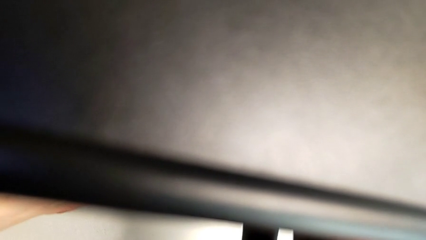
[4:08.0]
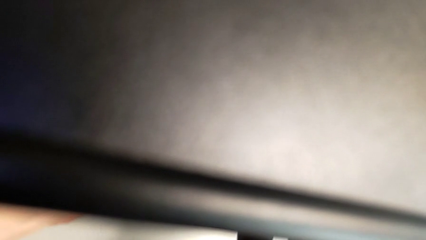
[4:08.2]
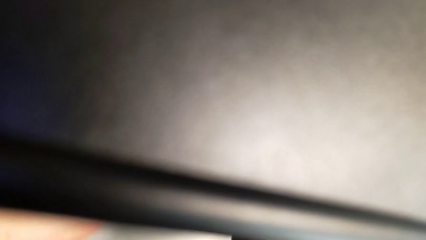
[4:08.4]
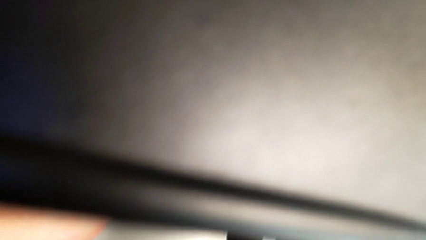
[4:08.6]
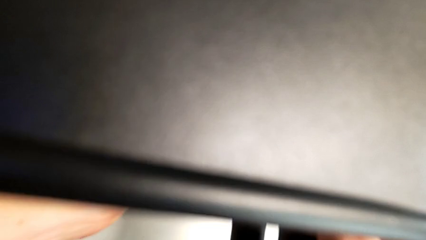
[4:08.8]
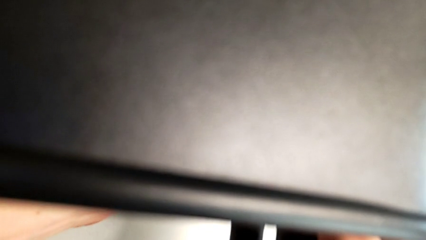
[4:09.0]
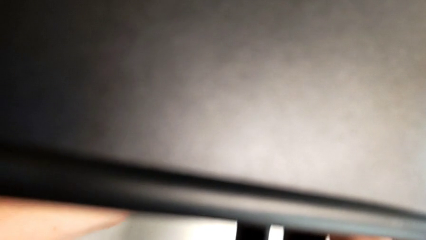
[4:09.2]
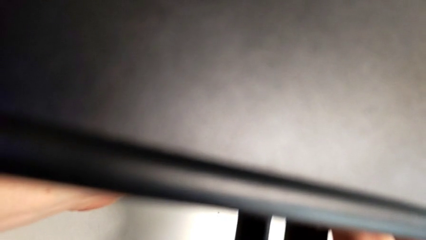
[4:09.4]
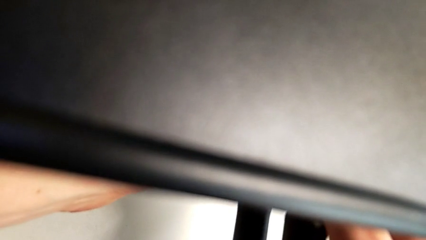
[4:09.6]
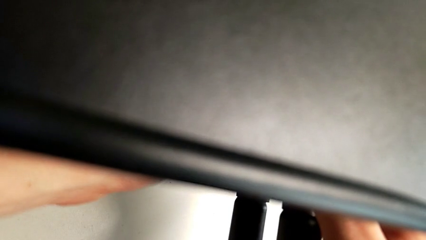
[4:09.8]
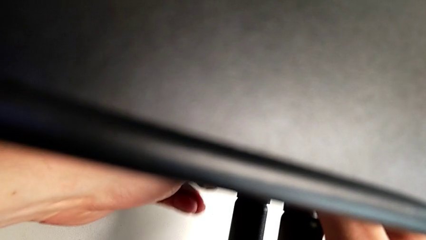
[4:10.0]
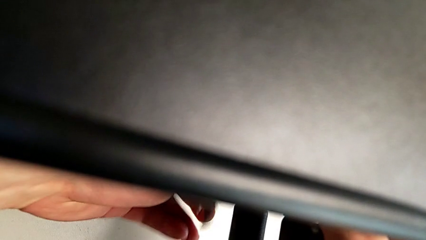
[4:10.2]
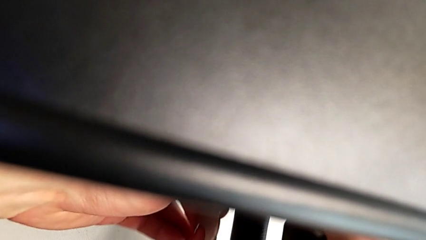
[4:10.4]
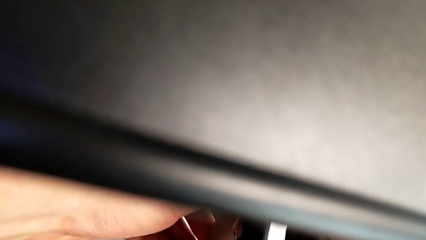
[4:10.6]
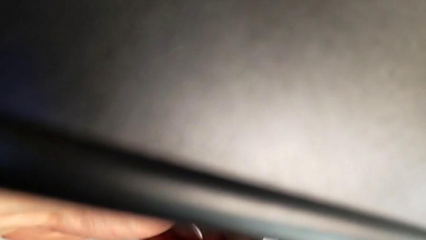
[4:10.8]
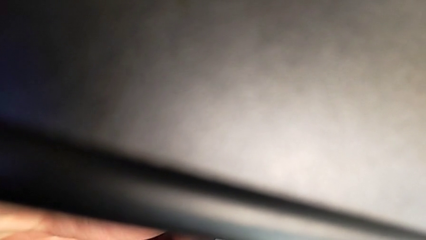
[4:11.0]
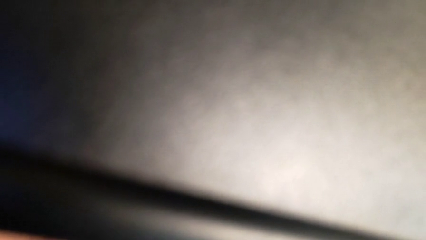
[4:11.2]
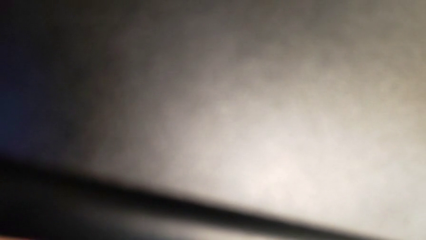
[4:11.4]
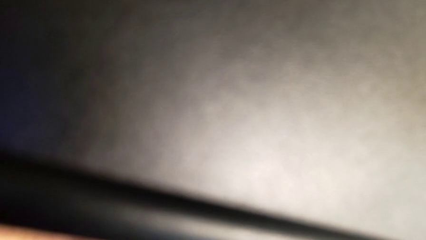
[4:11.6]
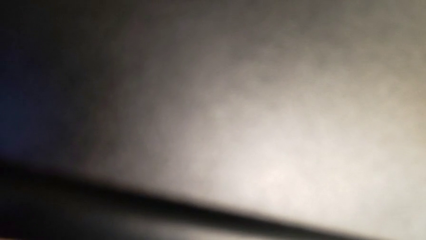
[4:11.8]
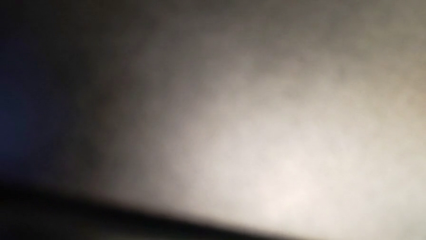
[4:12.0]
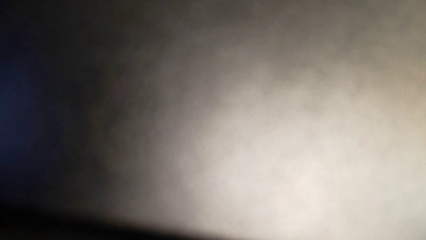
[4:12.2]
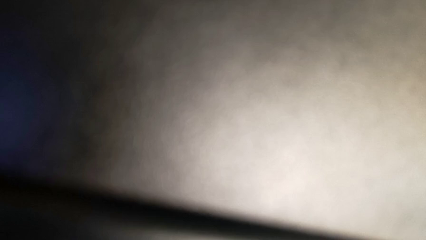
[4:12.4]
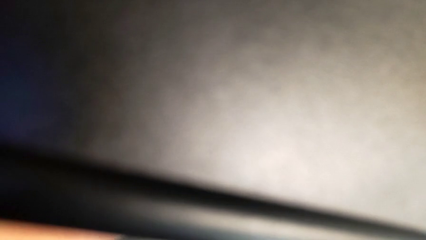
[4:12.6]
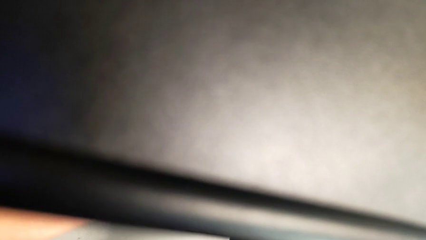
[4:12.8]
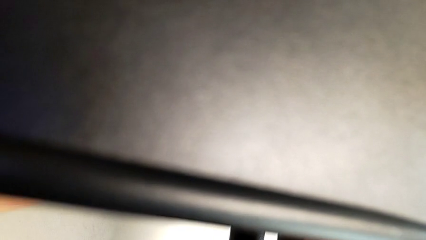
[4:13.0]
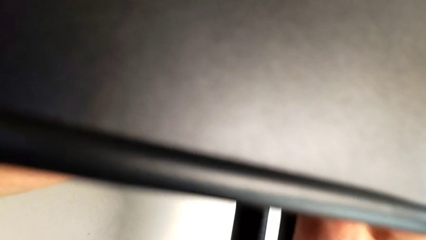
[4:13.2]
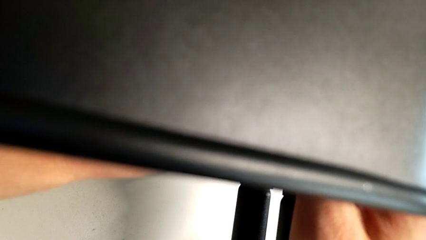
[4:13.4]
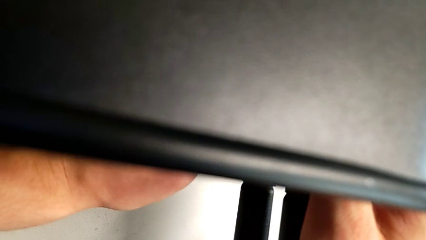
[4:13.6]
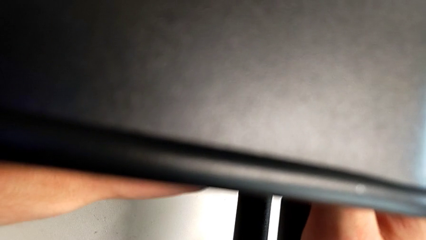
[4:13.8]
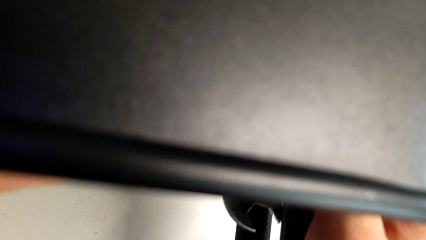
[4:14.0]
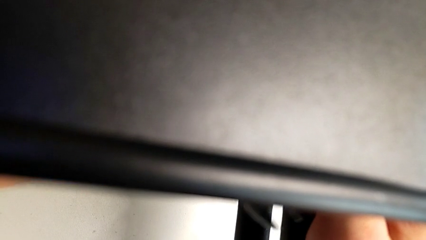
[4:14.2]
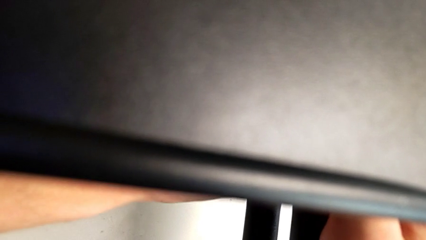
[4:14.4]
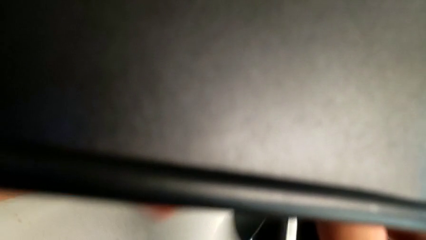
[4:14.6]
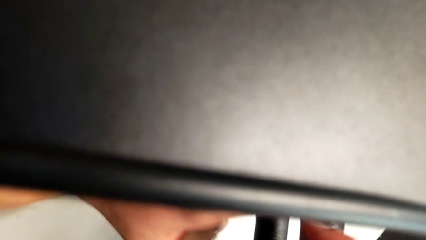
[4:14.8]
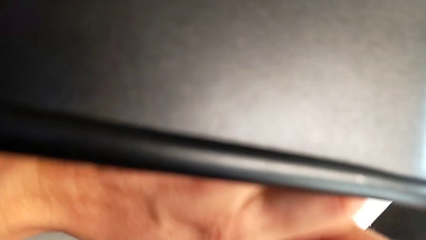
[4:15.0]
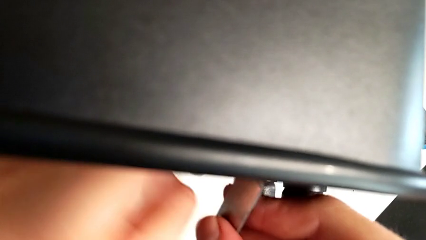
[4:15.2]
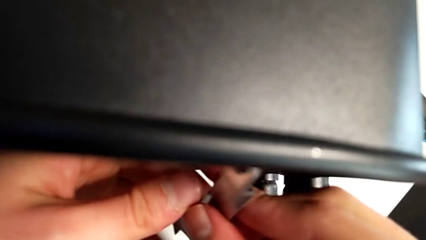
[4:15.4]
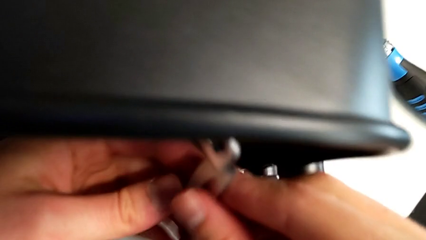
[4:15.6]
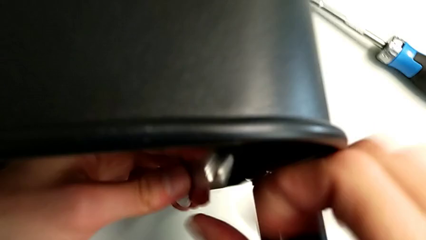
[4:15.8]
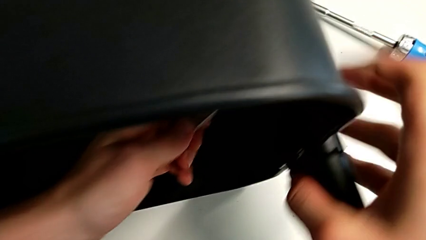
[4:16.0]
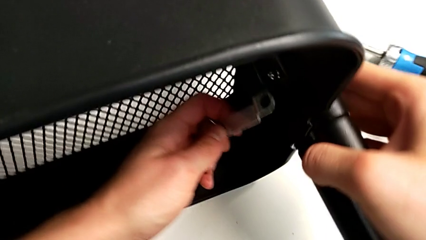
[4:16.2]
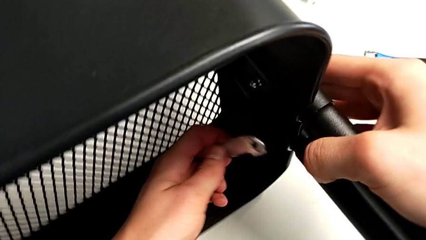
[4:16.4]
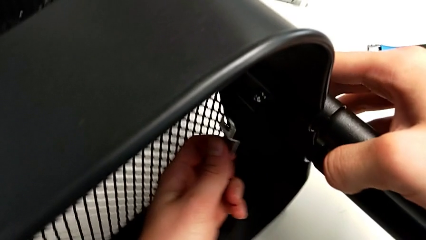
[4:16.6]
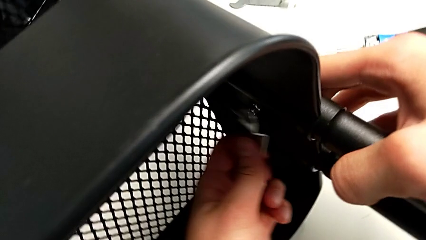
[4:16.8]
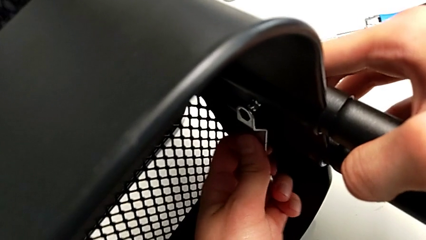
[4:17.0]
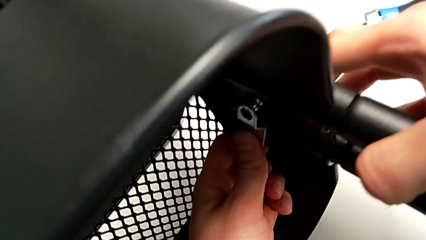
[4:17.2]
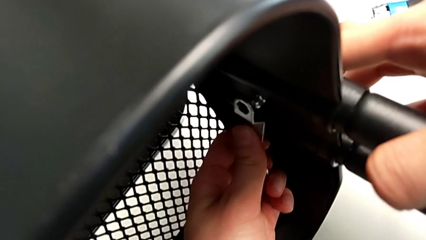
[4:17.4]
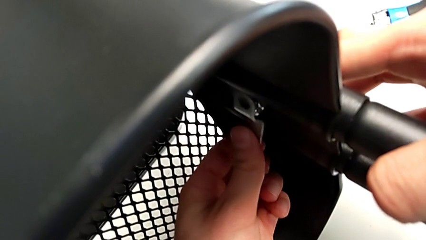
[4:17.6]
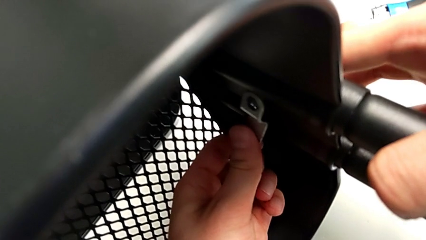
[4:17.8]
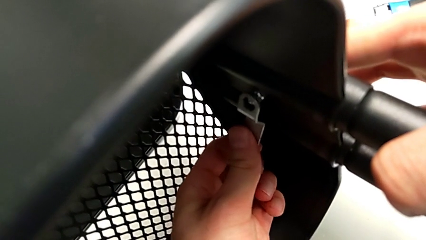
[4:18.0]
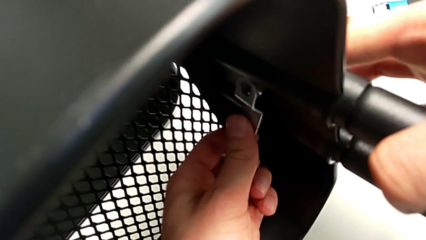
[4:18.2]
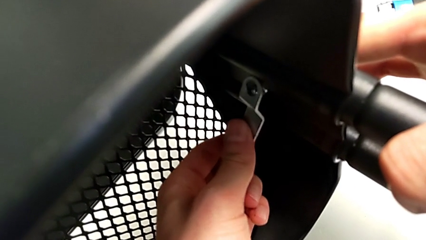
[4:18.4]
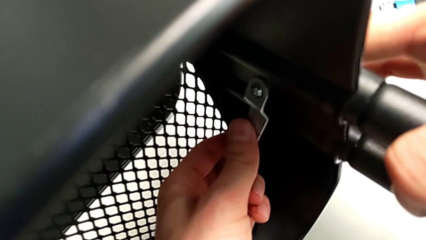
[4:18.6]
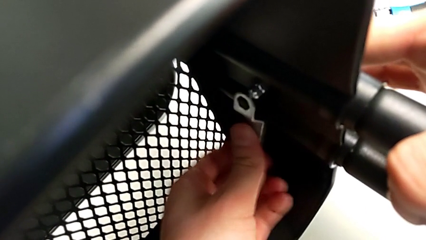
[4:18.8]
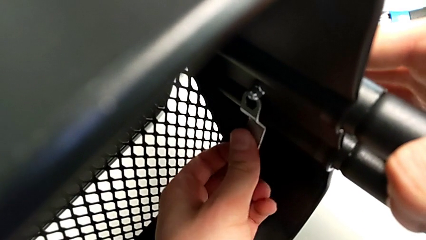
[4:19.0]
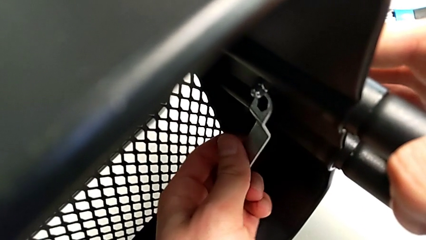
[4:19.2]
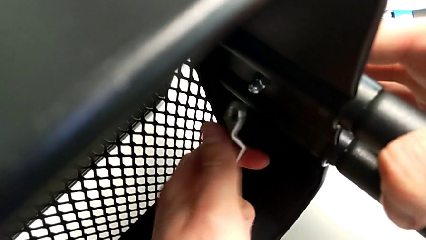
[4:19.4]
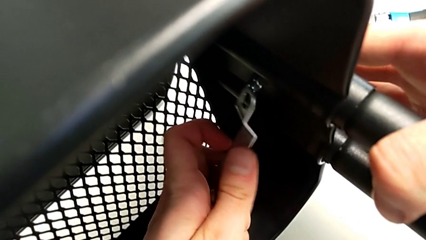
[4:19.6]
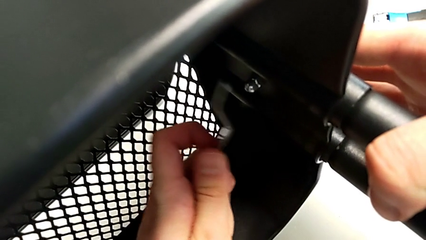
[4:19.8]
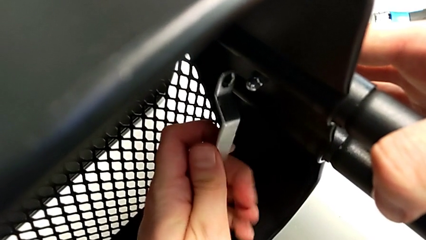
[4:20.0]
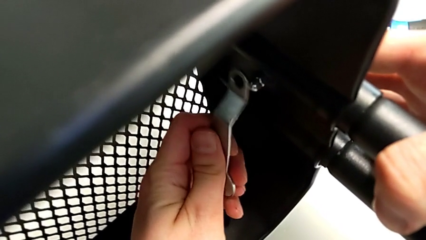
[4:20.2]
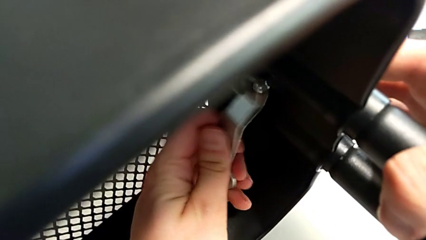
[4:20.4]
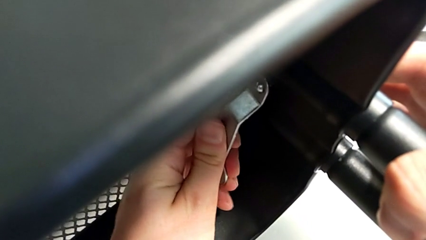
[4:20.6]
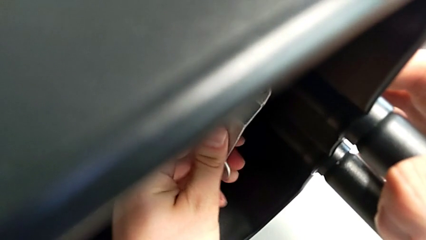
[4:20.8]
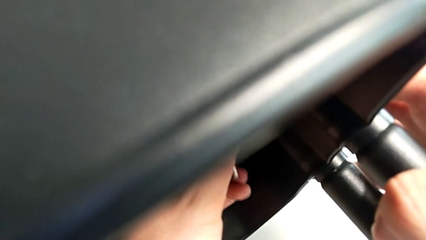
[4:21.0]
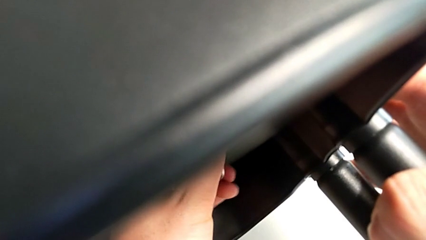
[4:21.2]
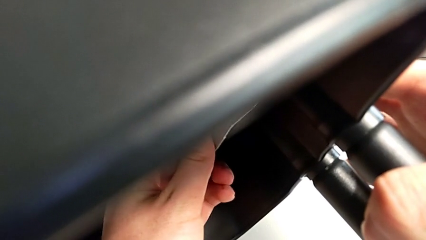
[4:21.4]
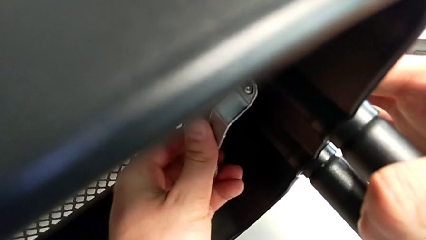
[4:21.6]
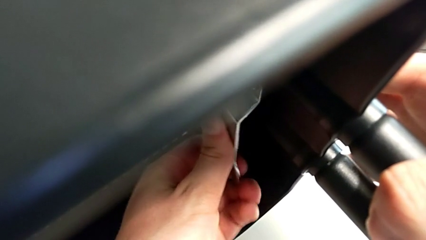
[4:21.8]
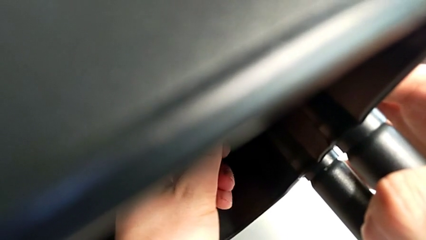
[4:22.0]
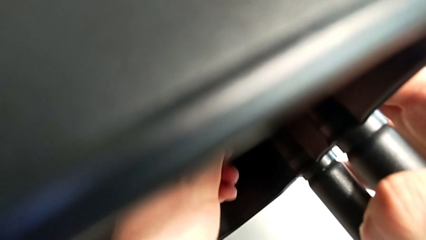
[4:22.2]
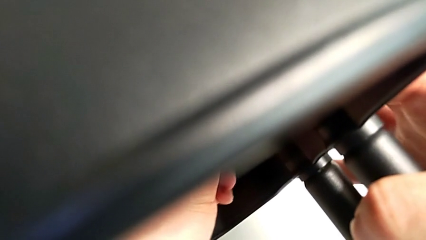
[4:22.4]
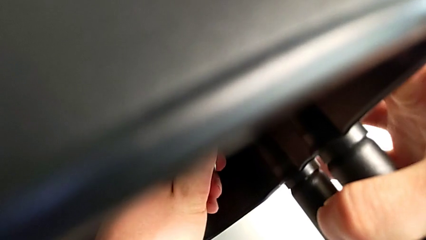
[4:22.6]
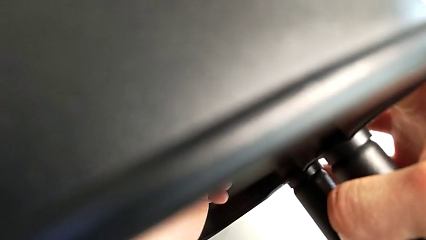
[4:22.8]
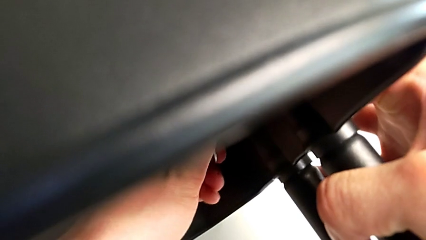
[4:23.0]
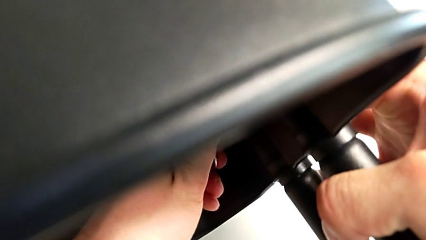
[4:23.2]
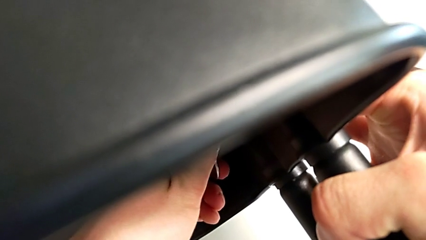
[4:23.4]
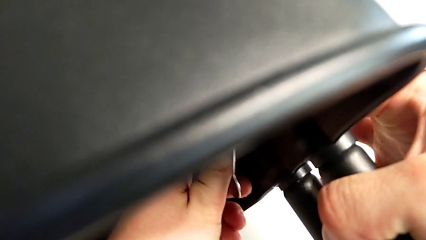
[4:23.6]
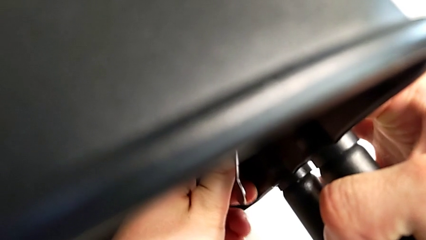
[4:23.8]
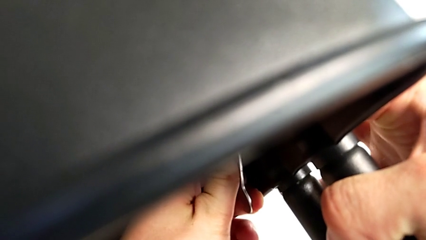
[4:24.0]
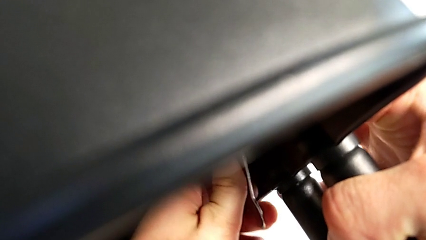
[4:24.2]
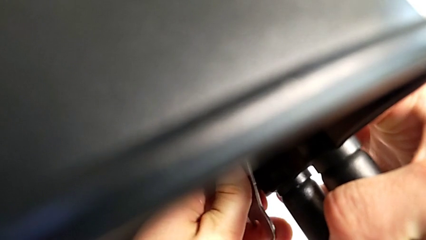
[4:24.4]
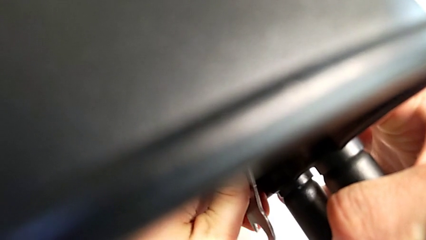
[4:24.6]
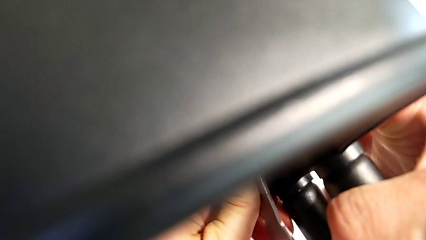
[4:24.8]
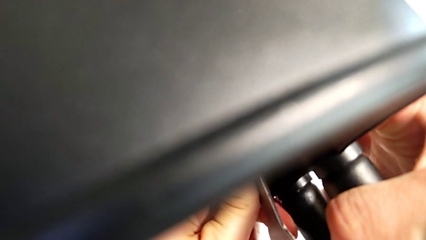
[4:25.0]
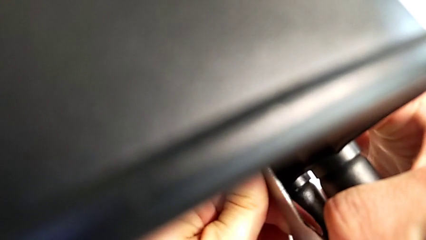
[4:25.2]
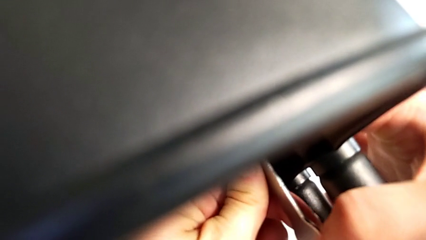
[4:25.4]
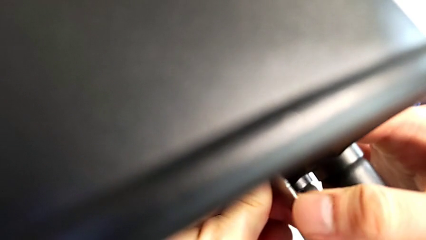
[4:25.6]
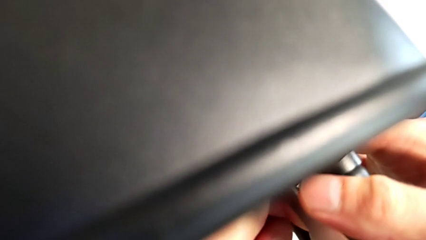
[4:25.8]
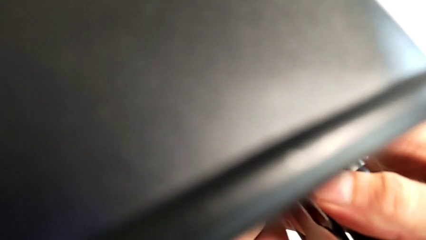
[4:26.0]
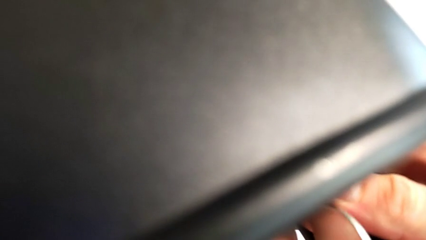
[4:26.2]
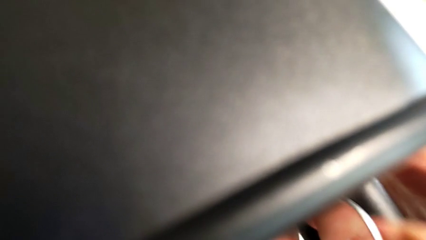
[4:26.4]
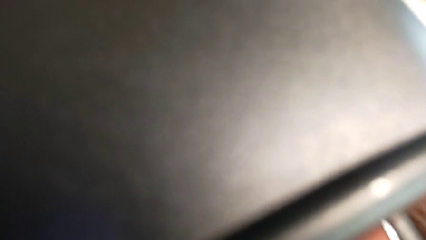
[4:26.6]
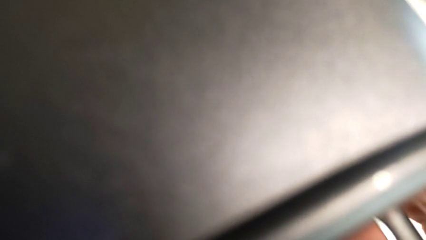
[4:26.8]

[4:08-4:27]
The camera wearer is attempting to unscrew the second screw from the middle tray. They keep unscrewing the screw.
